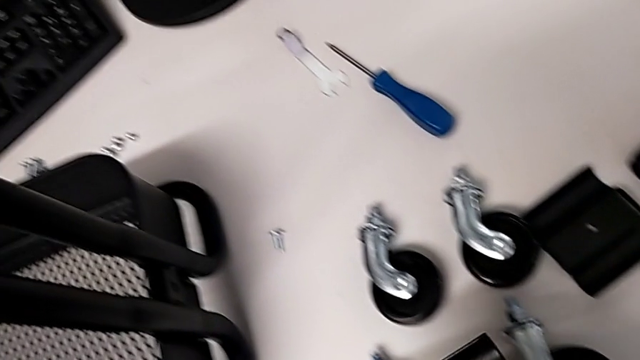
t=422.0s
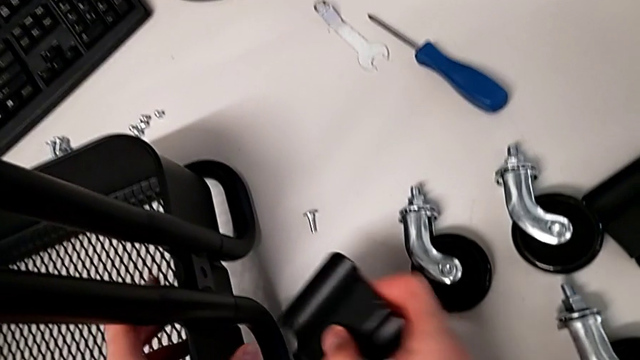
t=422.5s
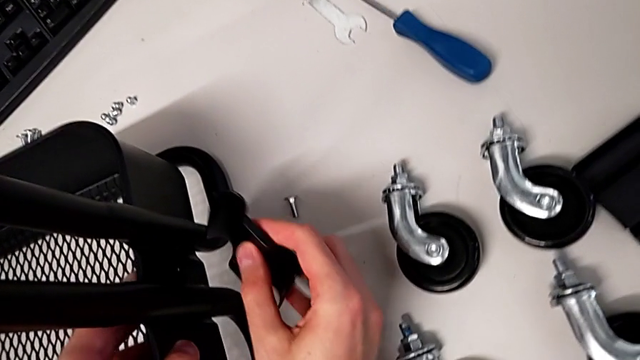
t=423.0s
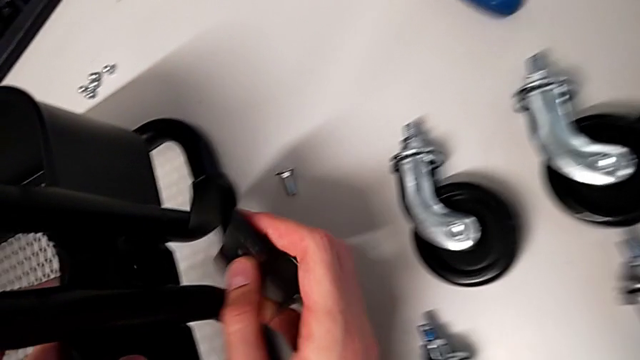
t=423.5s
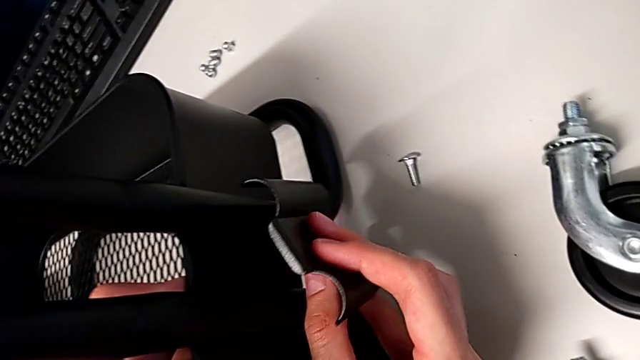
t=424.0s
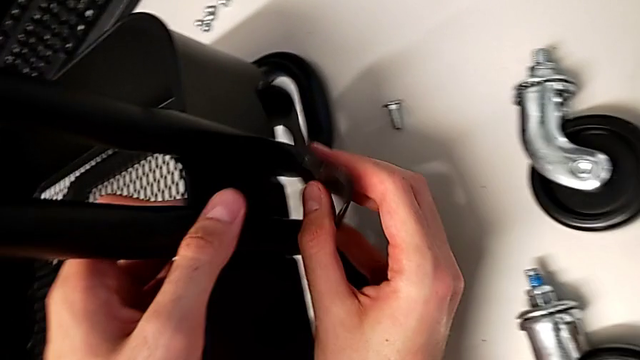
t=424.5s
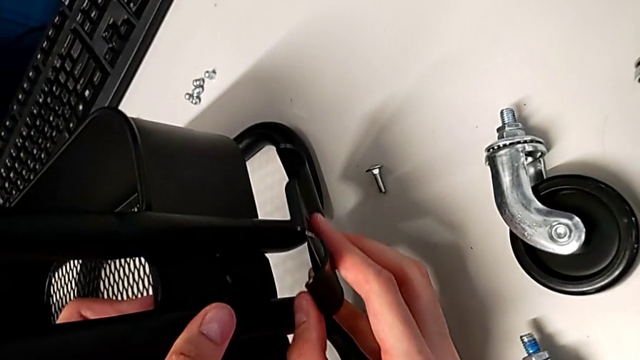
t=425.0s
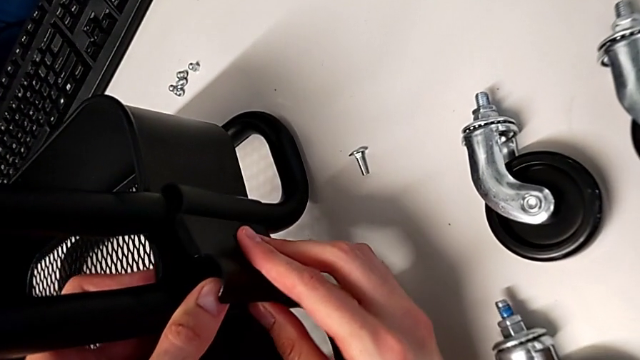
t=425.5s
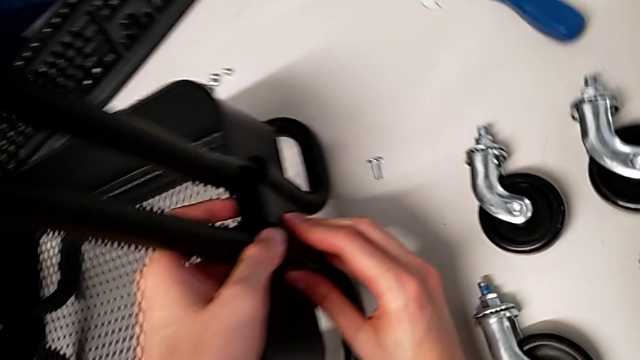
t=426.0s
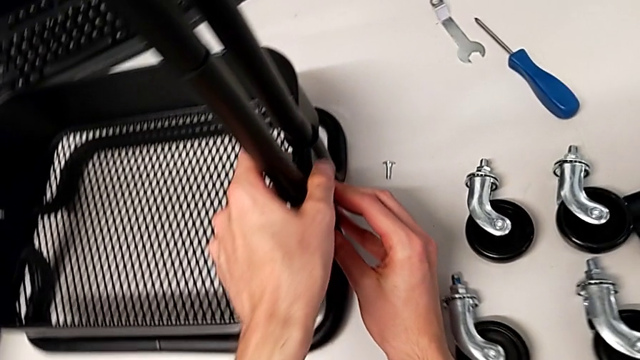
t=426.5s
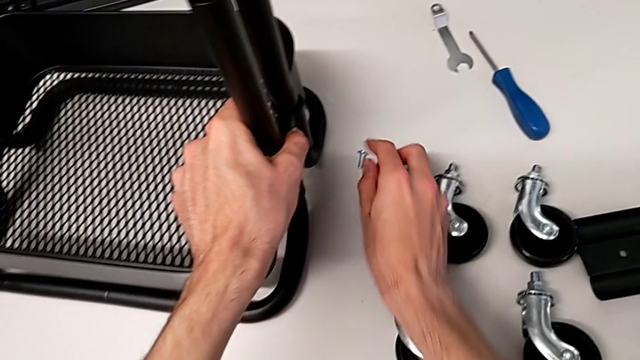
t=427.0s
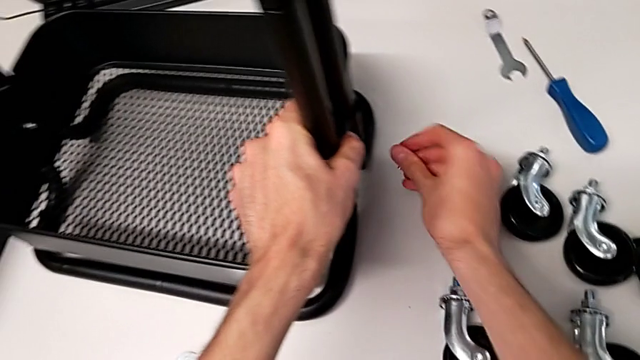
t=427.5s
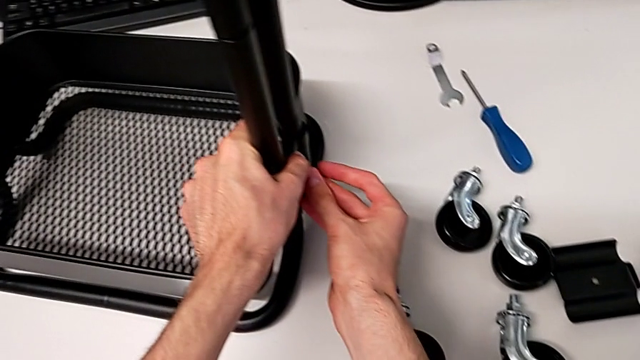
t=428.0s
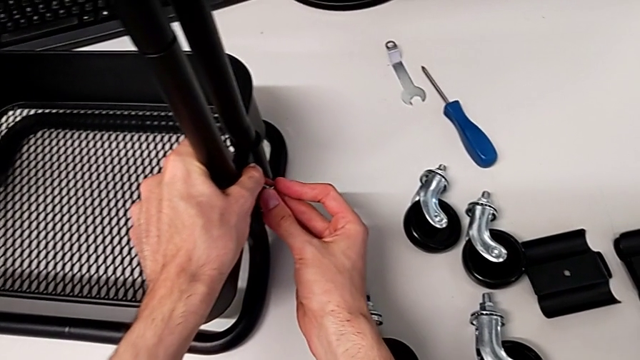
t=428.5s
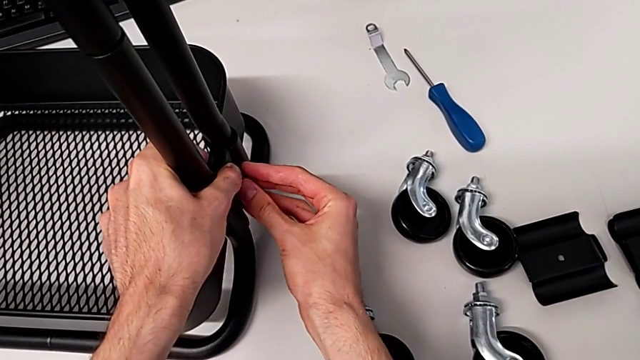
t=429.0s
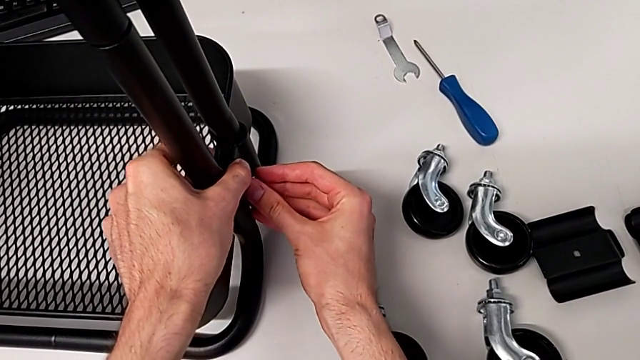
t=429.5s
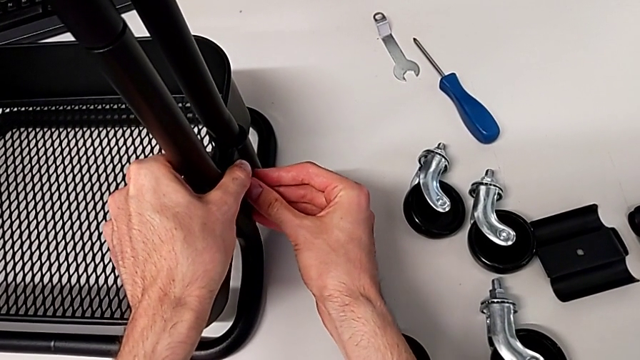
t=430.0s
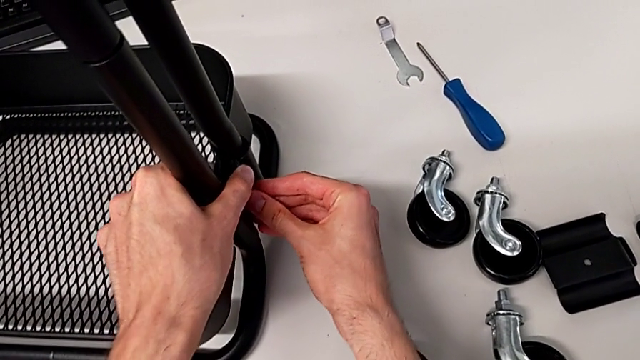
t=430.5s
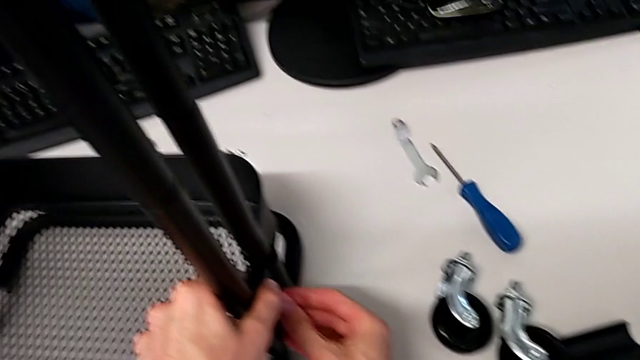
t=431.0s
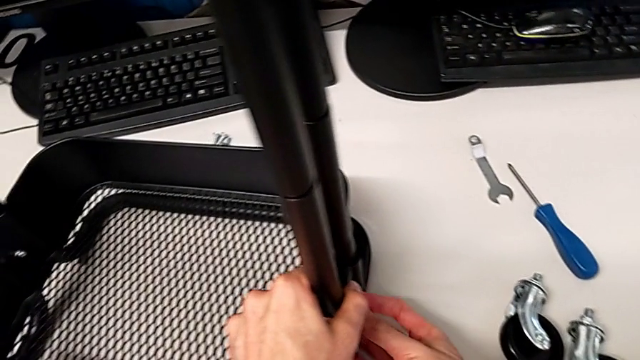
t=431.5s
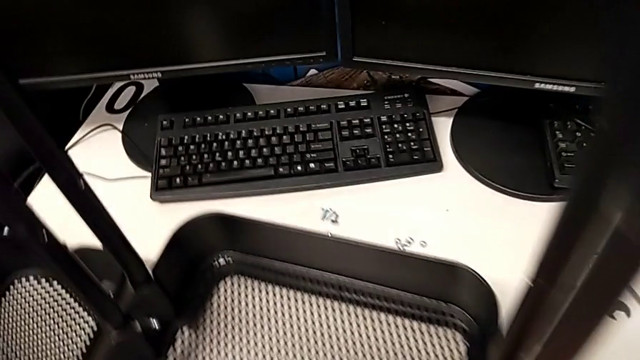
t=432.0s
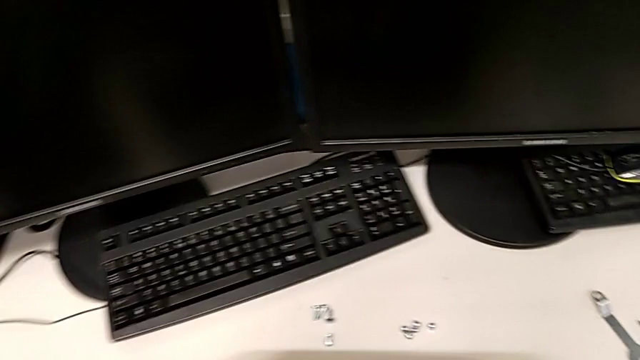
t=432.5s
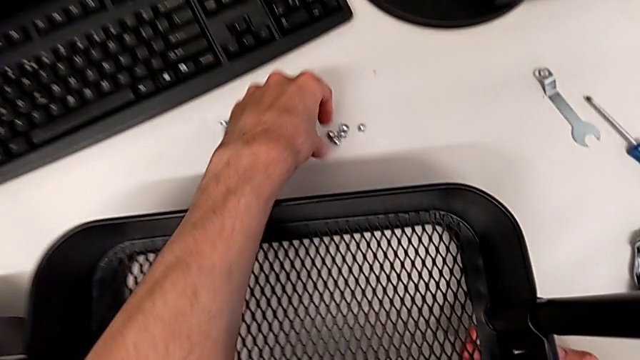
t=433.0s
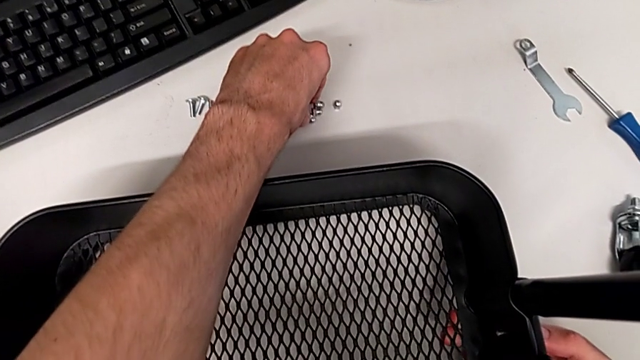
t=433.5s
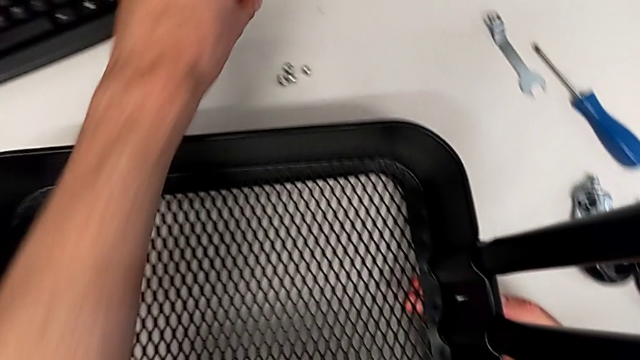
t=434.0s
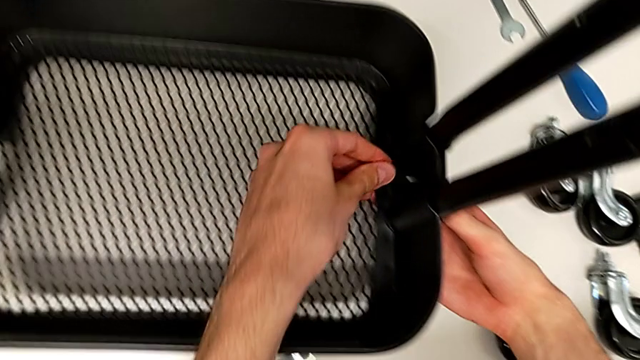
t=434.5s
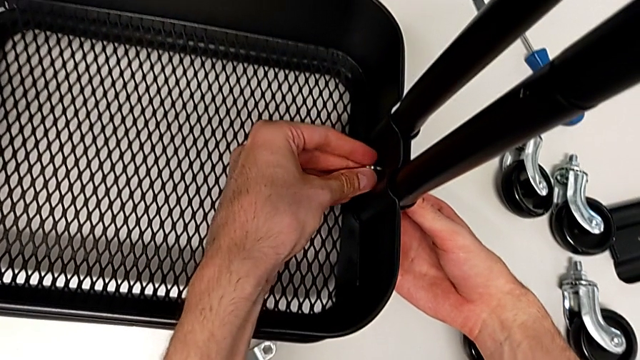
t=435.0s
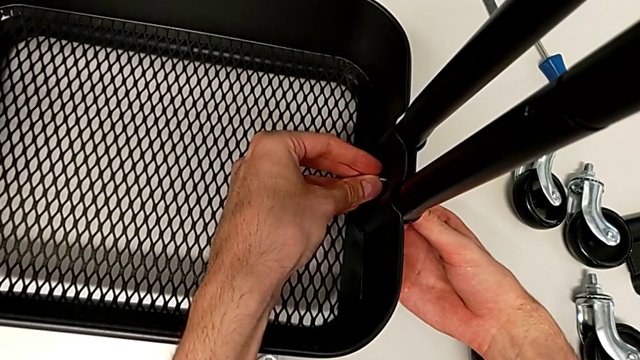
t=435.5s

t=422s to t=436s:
The camera wearer is placing the grid tray on the rolling cart. They insert the screw.

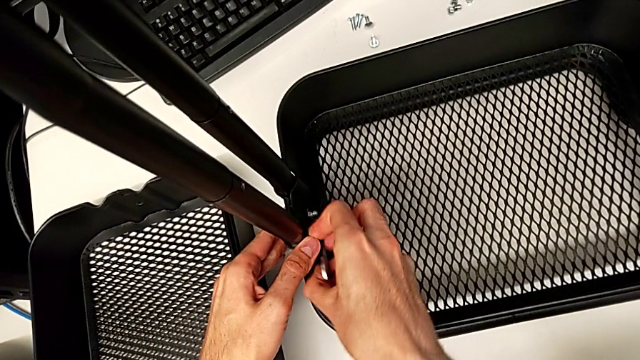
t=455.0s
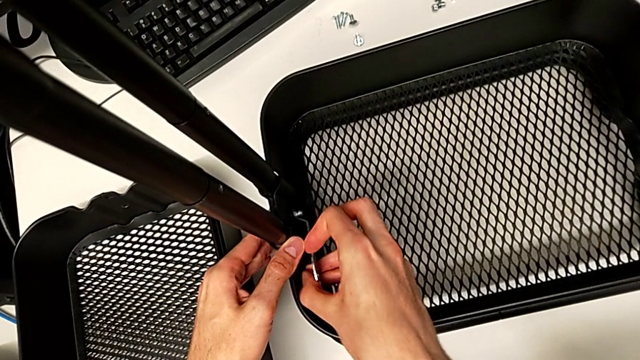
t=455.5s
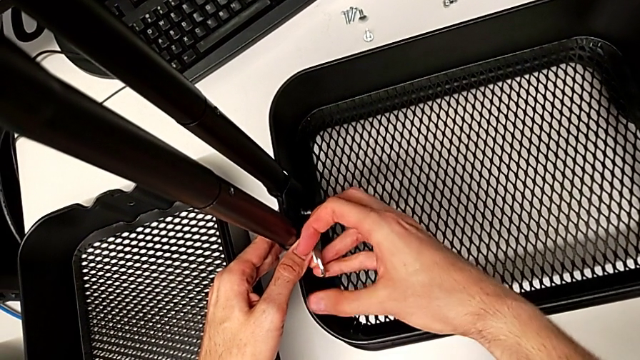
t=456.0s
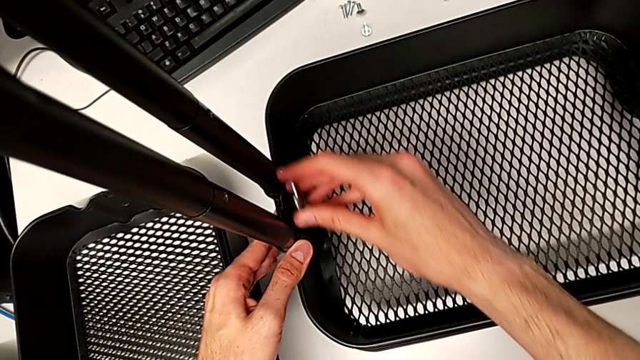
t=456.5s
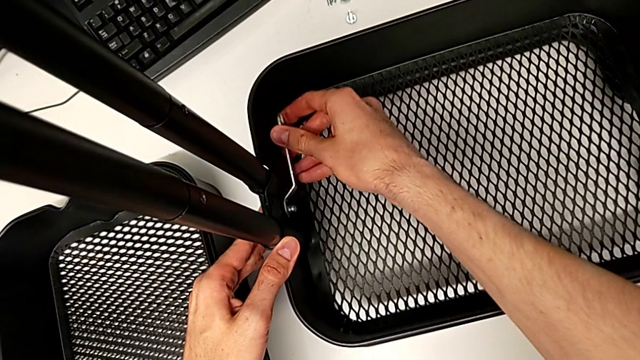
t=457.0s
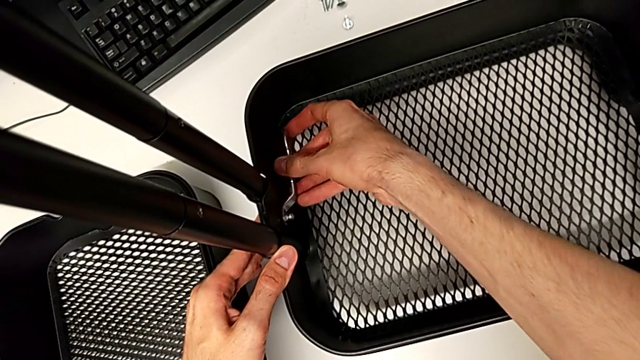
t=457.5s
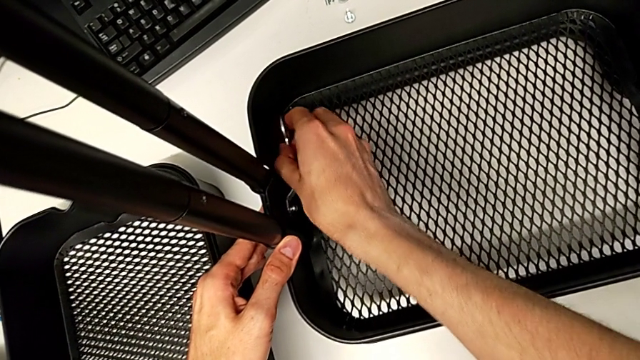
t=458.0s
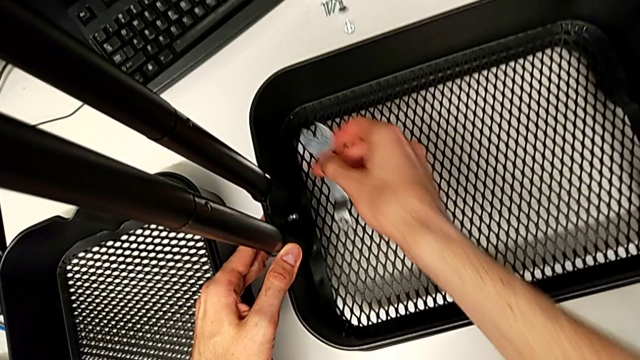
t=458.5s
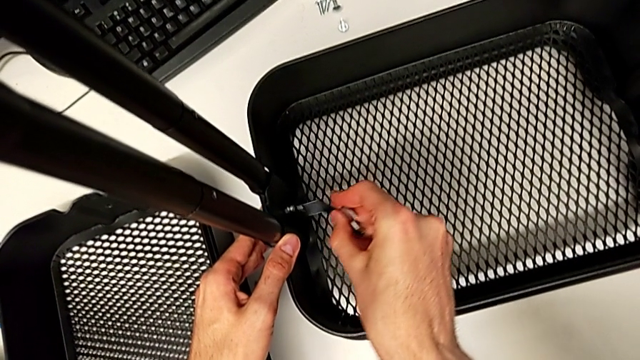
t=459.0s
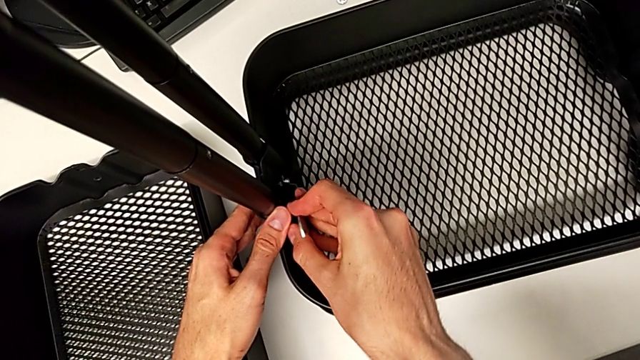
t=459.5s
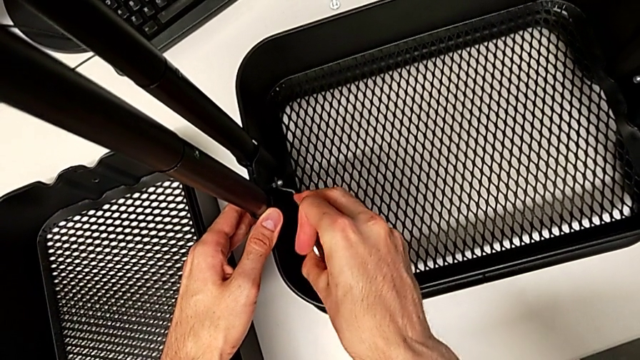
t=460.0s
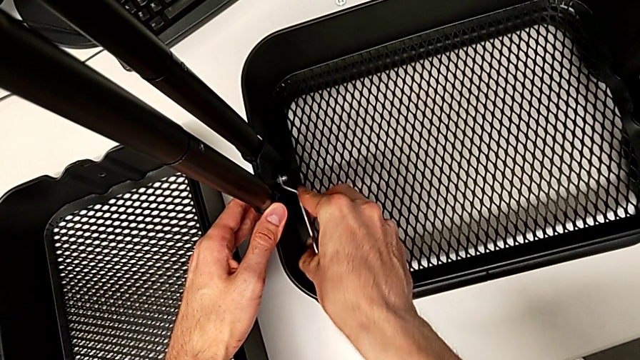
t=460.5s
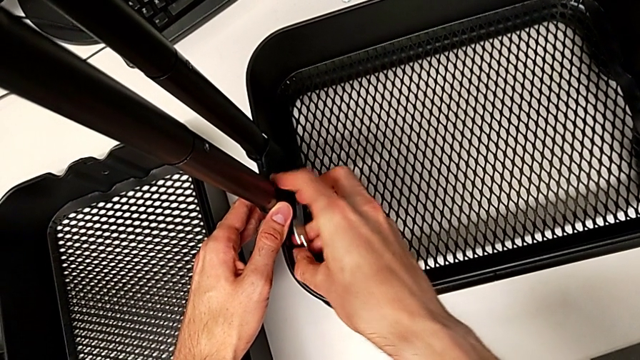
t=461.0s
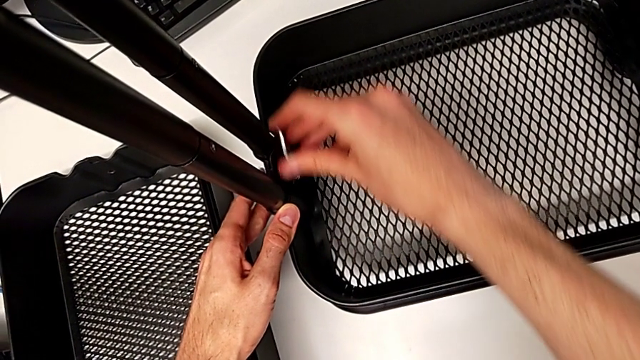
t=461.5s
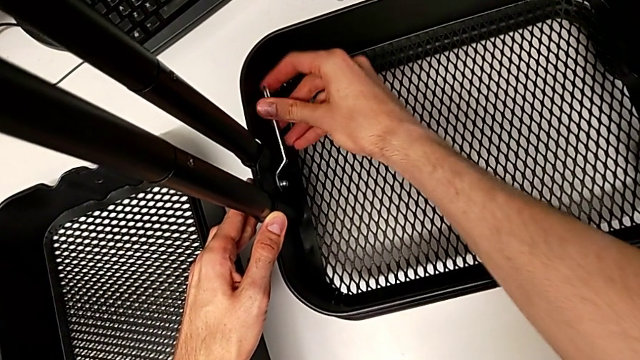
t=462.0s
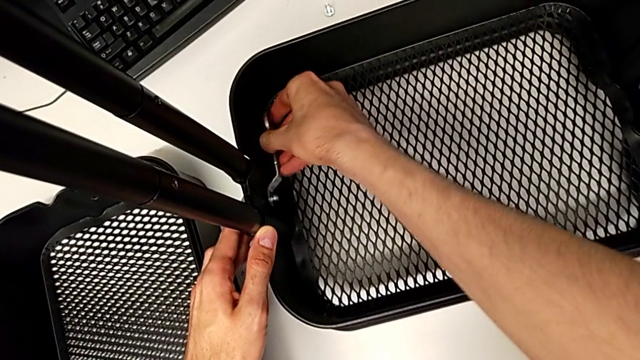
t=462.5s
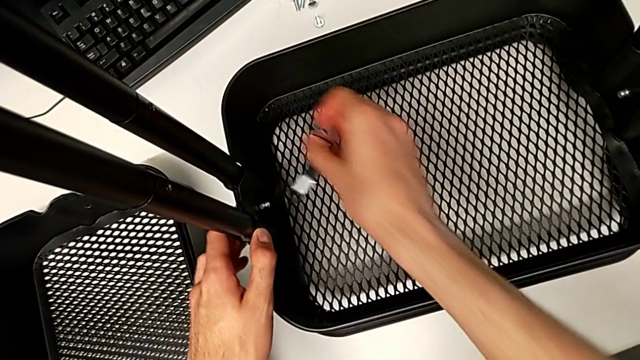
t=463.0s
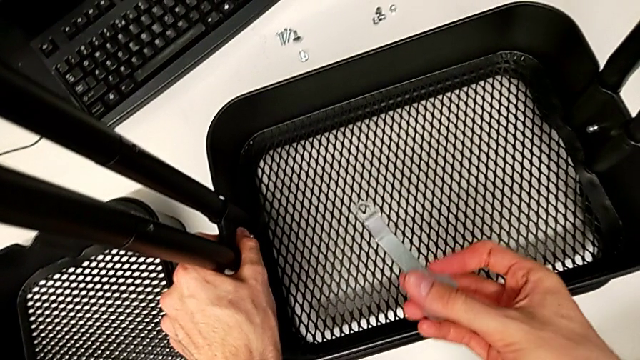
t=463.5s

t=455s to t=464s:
The camera wearer is placing the grid tray on the rolling cart. They keep pressing the first screw.
